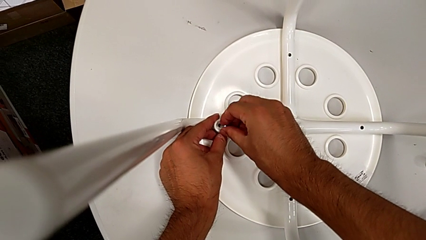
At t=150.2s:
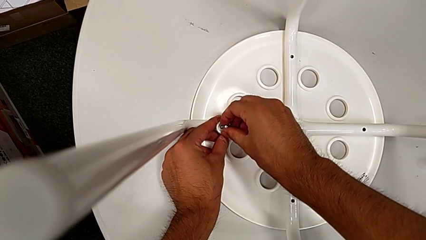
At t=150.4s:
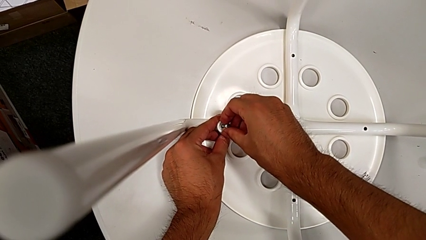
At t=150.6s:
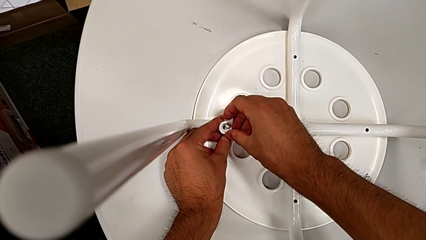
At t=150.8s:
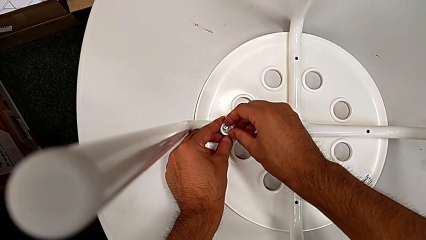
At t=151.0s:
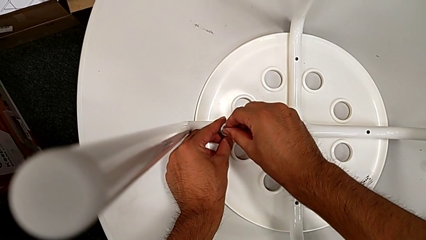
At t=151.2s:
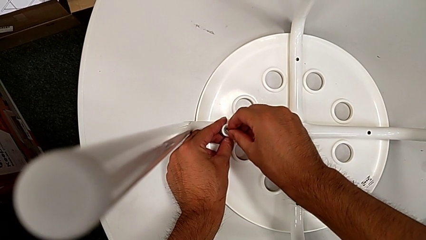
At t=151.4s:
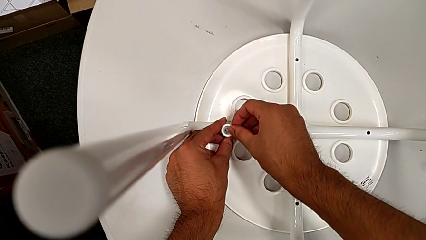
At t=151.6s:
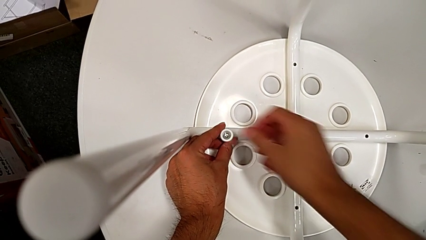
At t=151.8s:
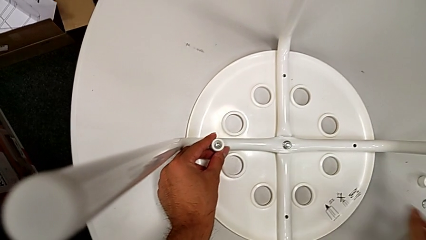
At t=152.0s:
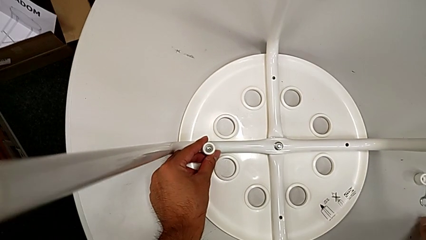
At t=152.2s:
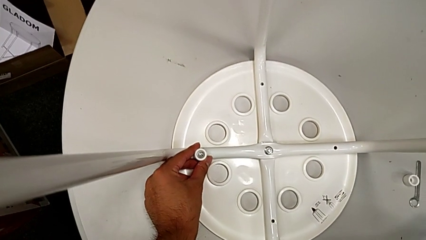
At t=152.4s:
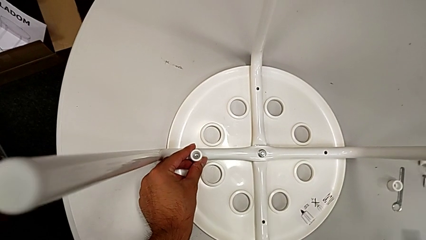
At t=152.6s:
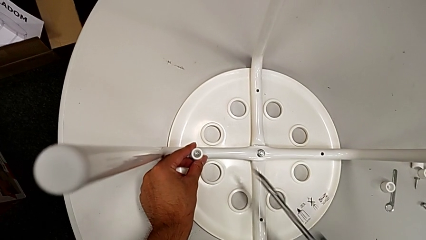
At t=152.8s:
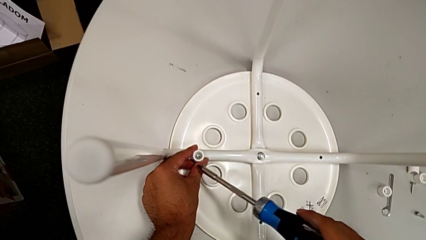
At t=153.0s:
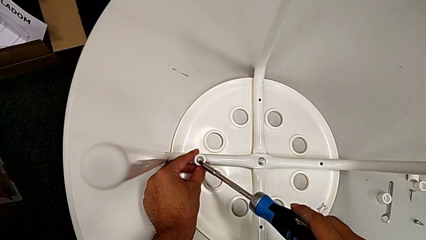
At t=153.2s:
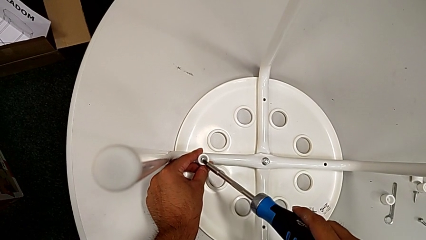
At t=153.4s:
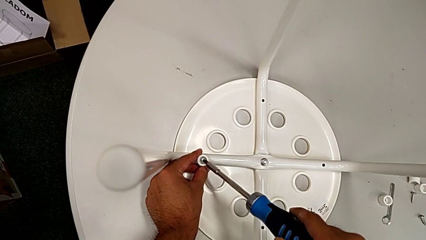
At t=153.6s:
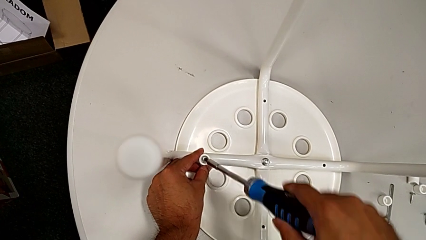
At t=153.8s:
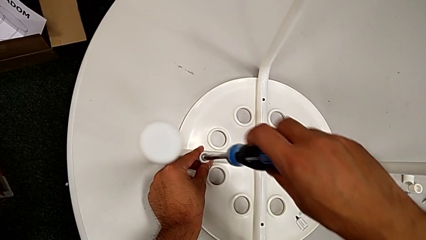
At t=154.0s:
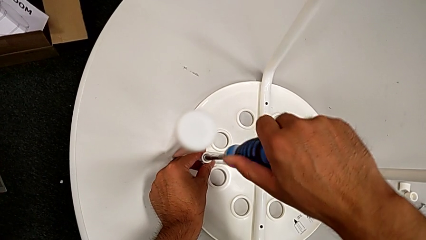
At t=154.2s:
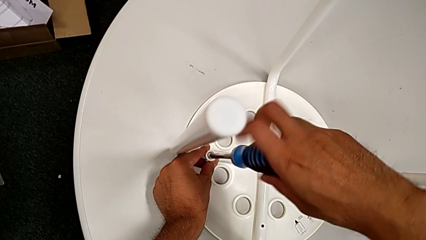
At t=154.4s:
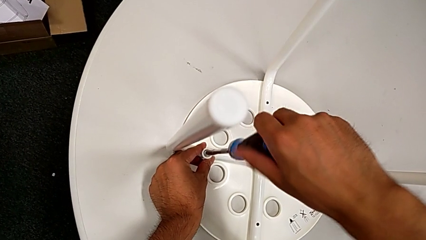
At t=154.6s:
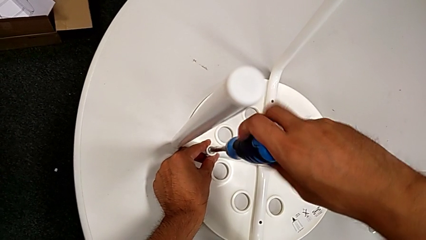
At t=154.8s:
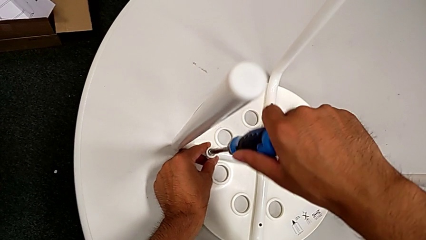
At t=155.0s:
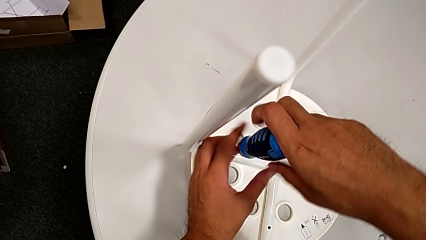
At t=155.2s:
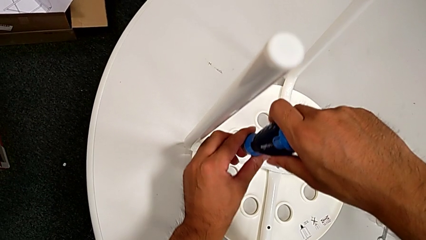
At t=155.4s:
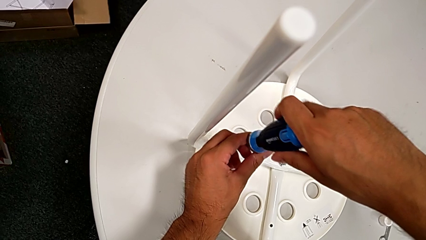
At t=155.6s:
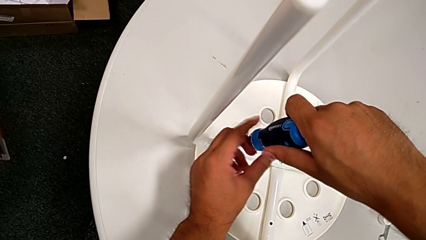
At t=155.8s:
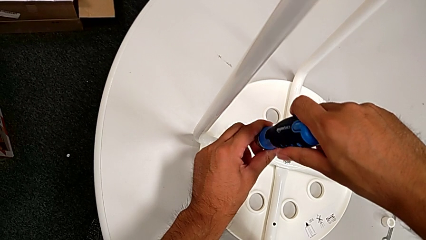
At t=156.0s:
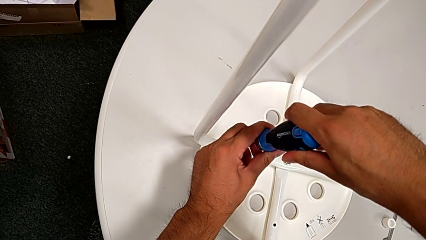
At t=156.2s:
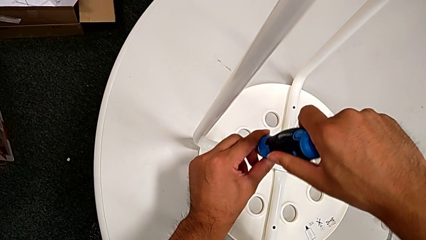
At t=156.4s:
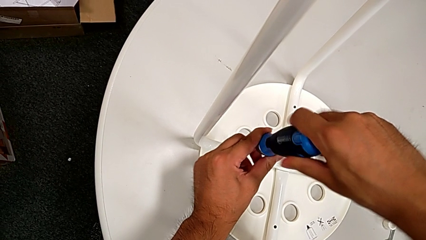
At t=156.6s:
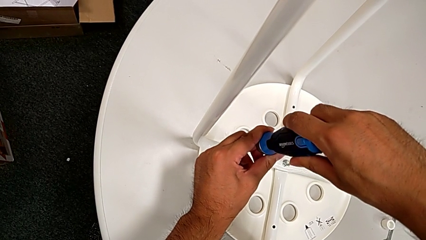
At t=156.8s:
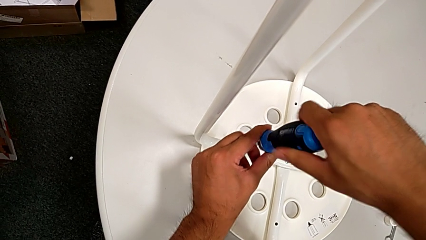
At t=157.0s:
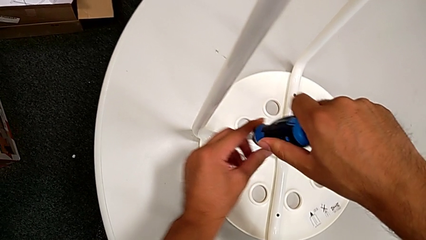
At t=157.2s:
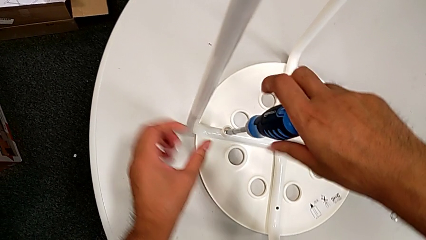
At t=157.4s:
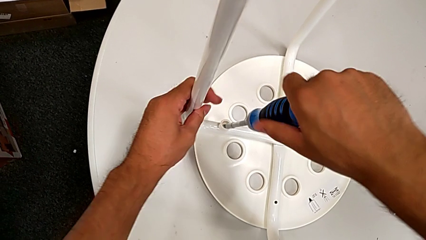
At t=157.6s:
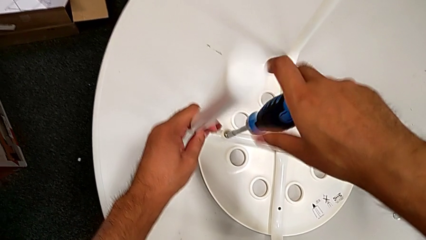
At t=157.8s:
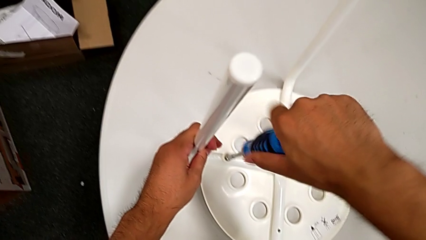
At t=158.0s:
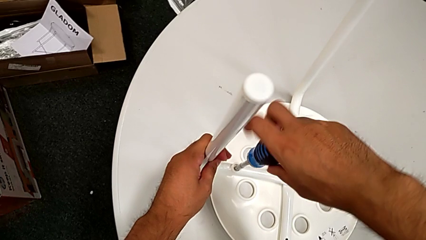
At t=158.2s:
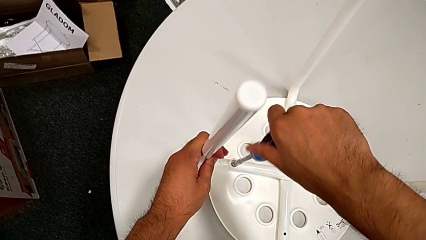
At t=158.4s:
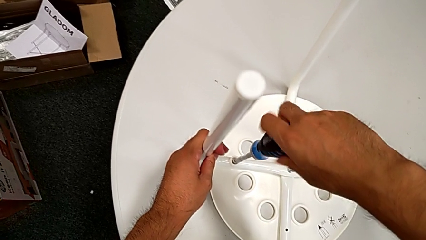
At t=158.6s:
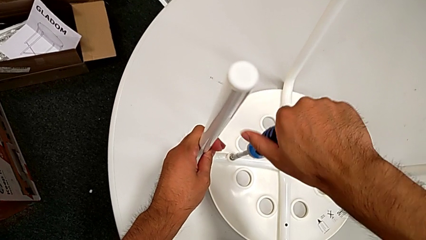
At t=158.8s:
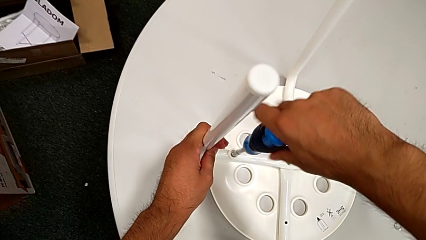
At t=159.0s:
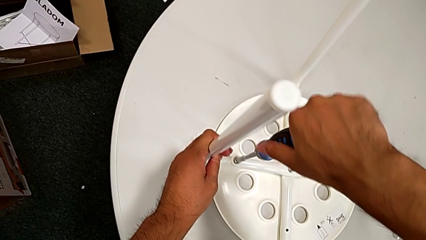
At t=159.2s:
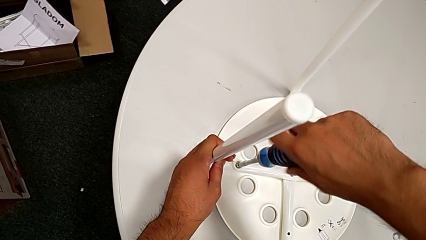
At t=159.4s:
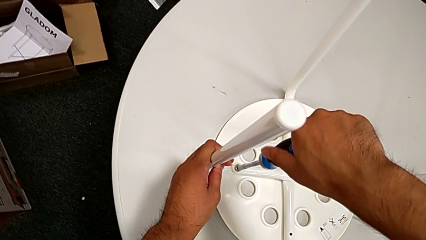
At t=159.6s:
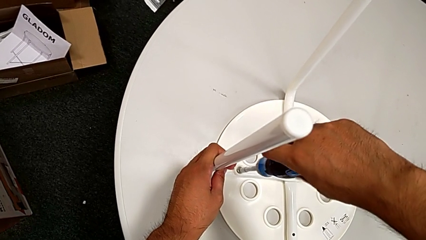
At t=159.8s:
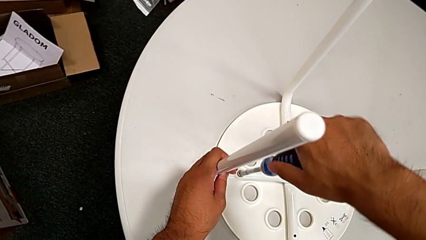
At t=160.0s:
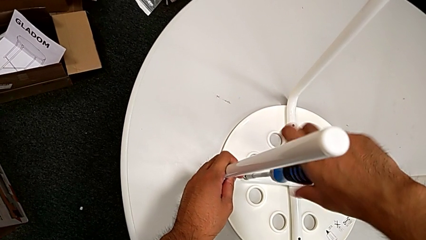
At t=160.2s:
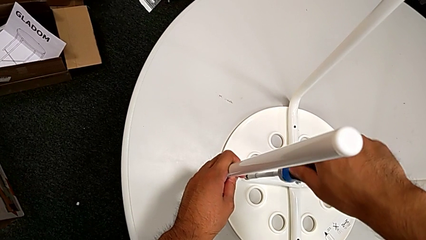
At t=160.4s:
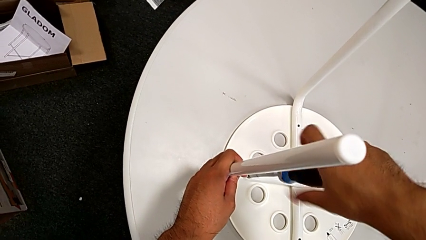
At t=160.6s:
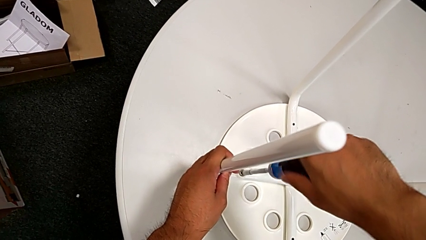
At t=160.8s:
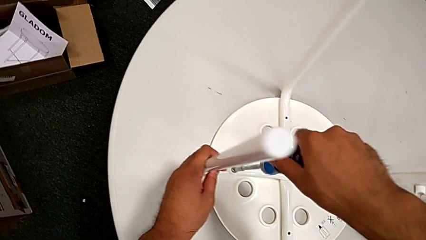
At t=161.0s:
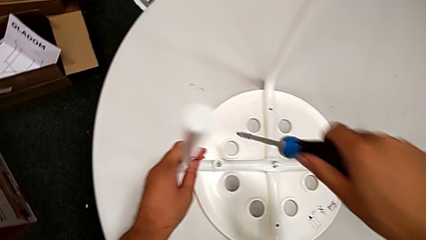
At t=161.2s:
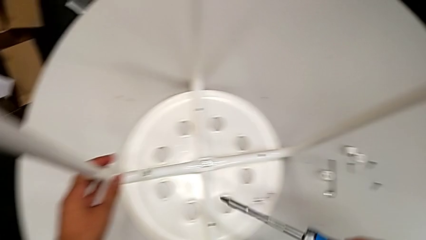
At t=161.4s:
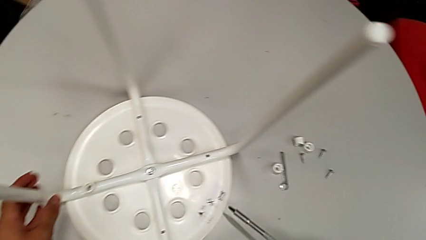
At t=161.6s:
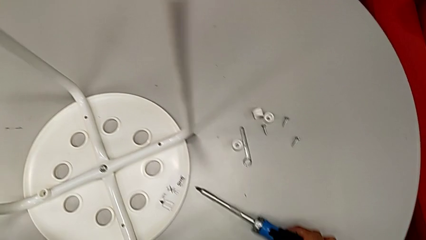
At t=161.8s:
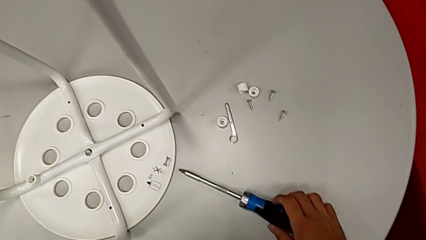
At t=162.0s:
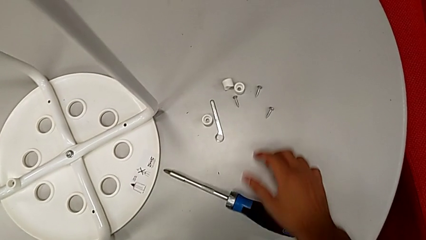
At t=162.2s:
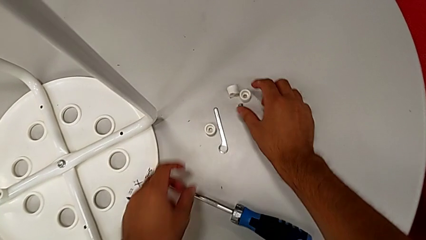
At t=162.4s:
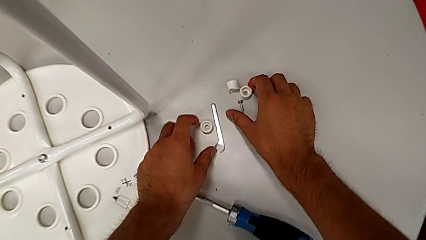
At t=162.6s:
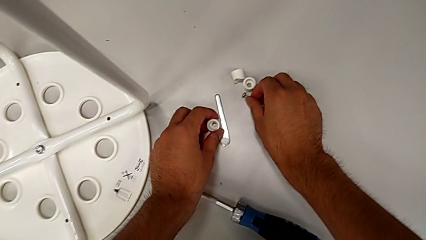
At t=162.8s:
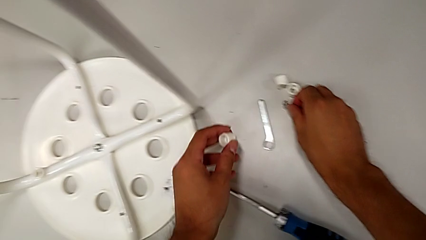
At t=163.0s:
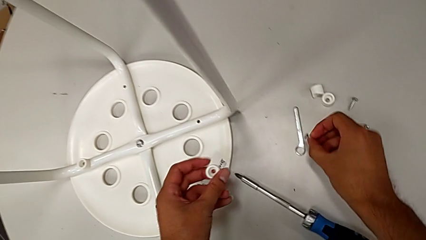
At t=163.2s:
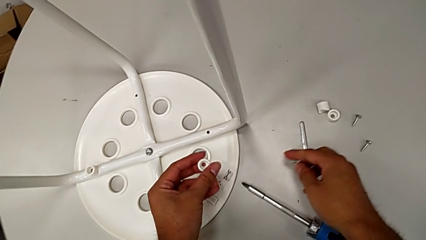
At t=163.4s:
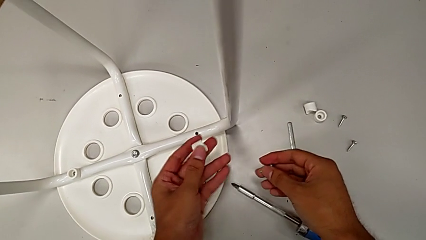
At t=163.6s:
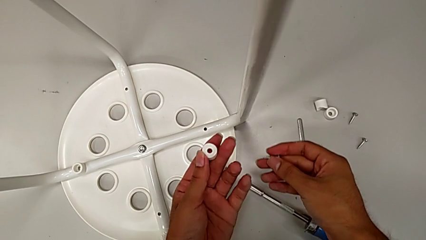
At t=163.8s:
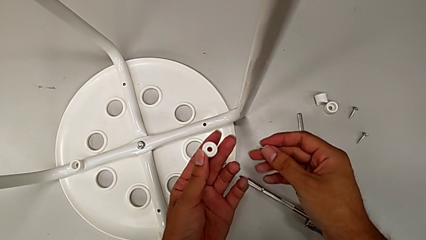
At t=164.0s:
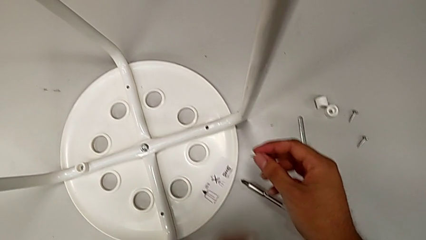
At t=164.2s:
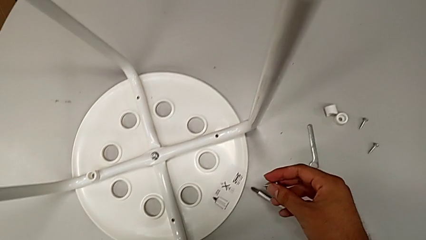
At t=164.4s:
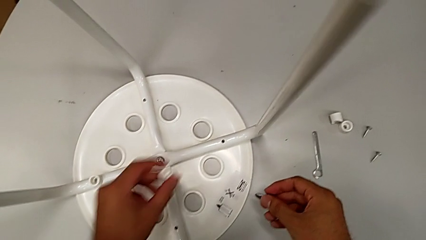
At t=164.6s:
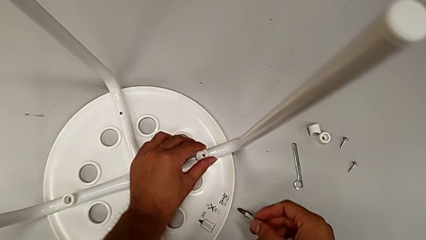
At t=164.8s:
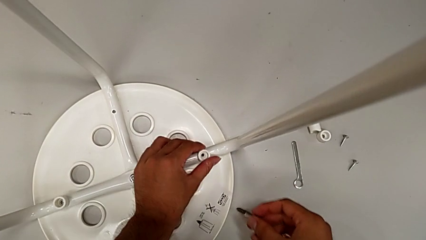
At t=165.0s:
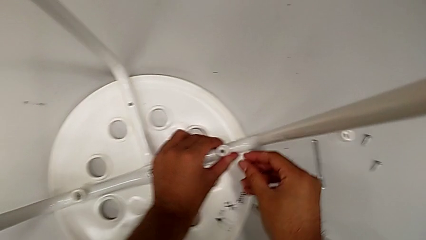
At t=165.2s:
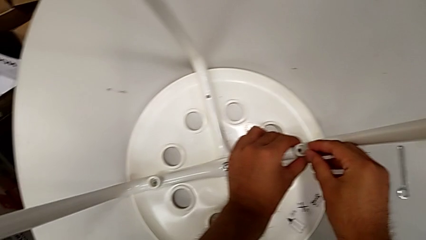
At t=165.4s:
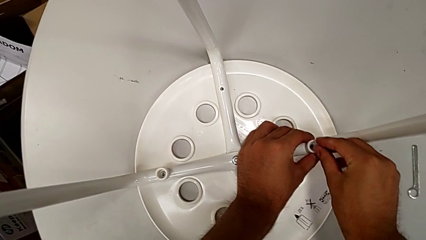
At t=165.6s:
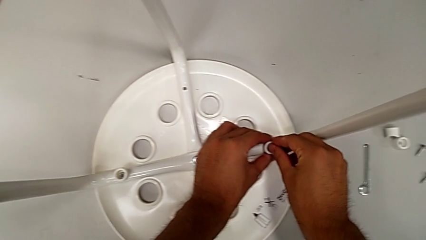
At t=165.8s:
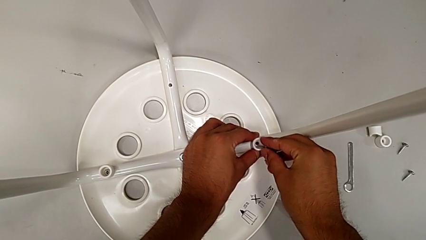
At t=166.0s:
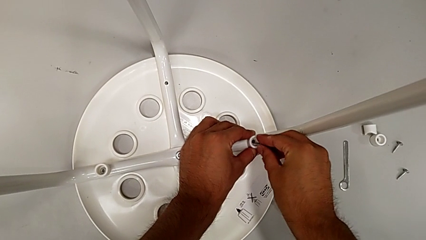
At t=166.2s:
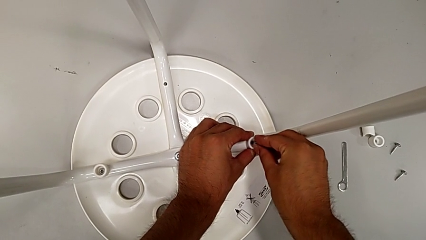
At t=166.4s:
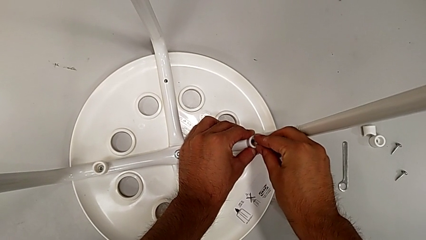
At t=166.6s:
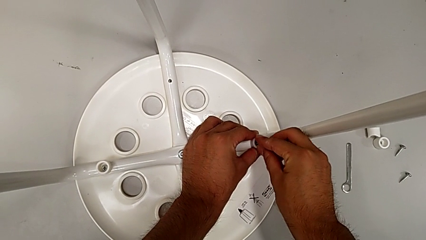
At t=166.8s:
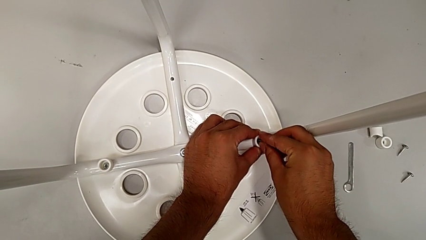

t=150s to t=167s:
The camera wearer is screwing the screws and finishing assembling. They place the first screw, grab the screwdriver, insert it, screw the first screw, withdraw the screwdriver, place it, grab the second washer and the second screw, inspect the washer, place the second washer and insert the screw.
